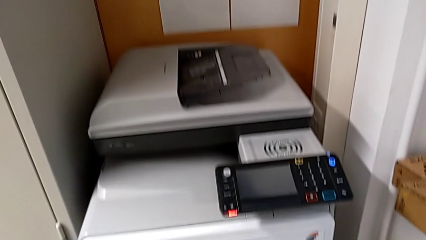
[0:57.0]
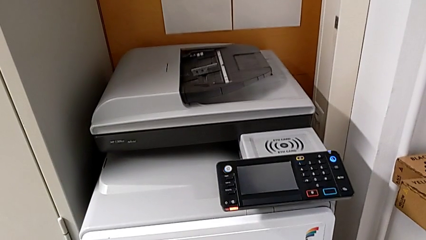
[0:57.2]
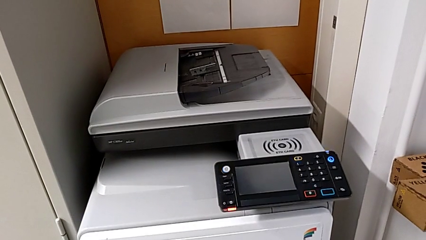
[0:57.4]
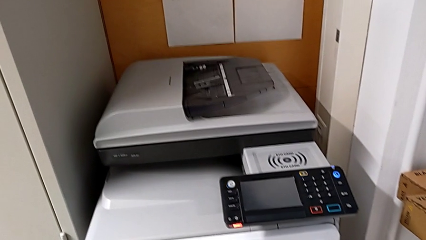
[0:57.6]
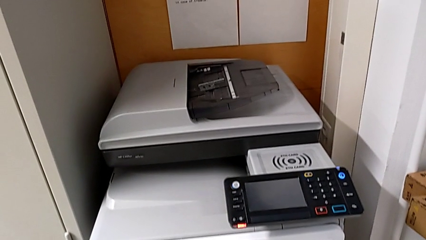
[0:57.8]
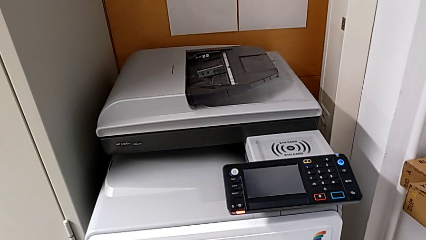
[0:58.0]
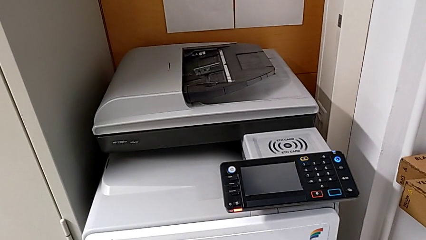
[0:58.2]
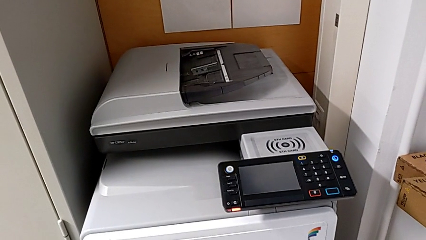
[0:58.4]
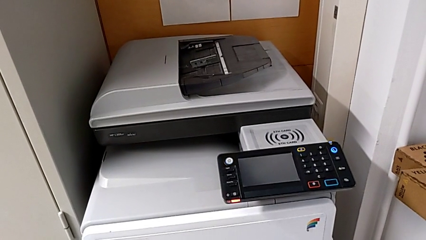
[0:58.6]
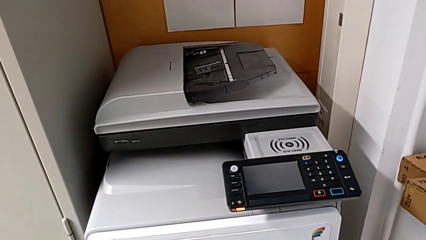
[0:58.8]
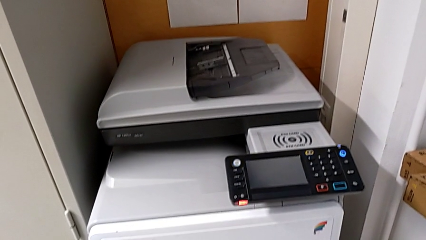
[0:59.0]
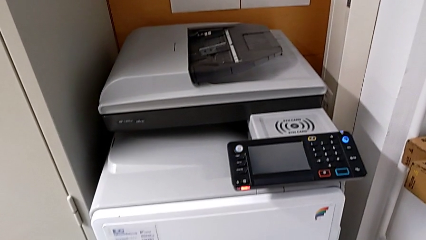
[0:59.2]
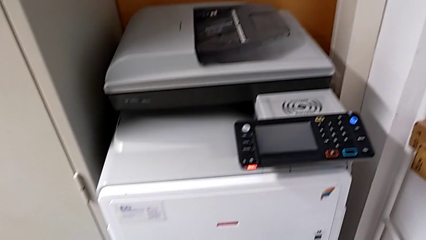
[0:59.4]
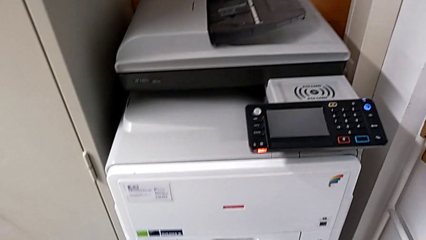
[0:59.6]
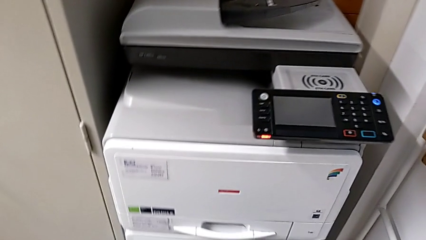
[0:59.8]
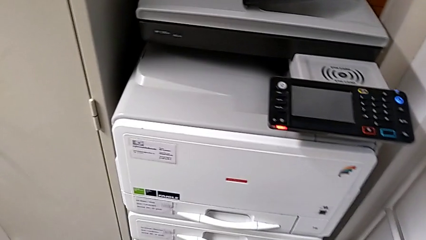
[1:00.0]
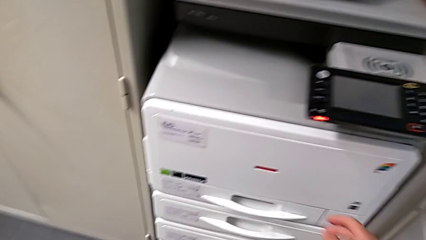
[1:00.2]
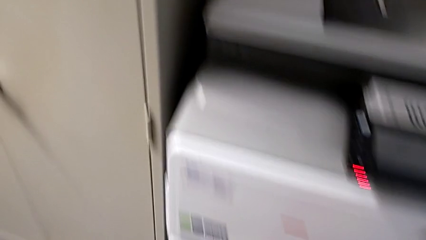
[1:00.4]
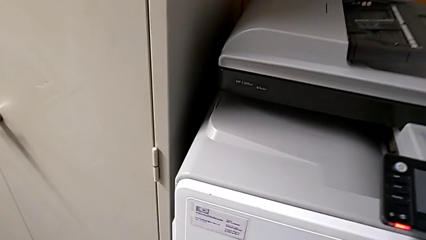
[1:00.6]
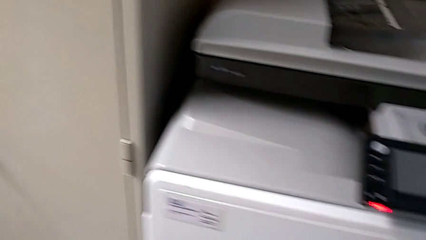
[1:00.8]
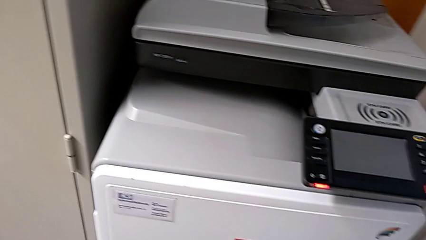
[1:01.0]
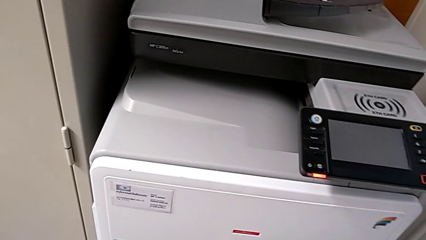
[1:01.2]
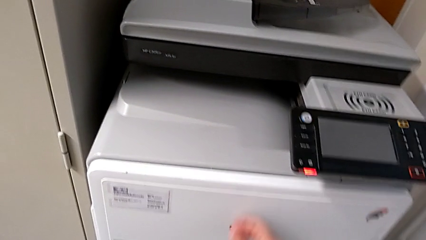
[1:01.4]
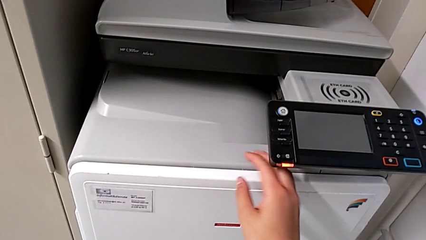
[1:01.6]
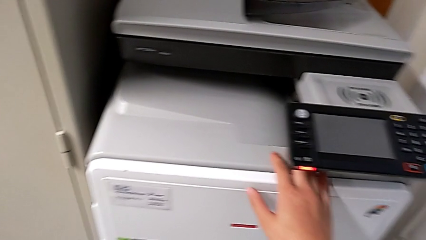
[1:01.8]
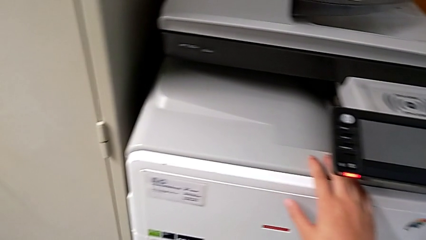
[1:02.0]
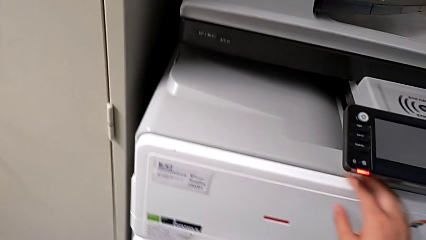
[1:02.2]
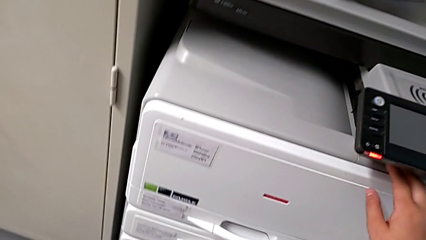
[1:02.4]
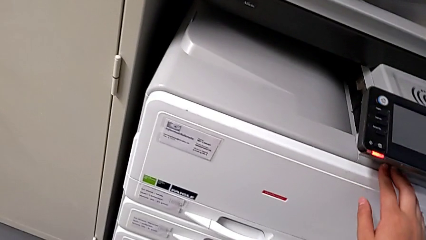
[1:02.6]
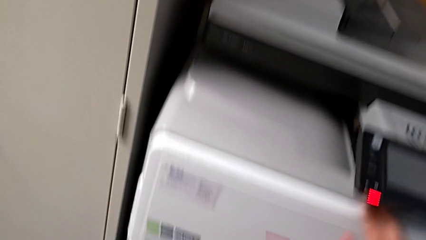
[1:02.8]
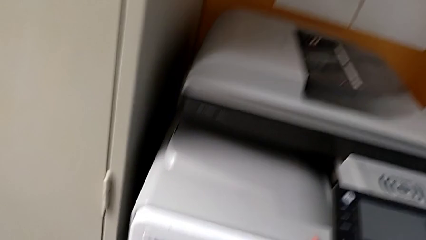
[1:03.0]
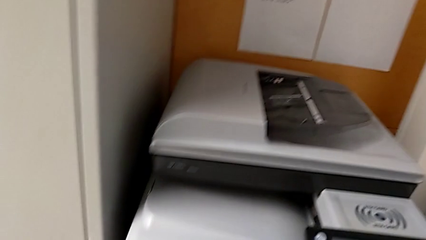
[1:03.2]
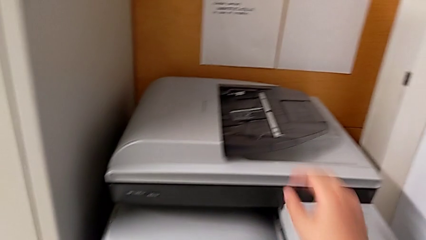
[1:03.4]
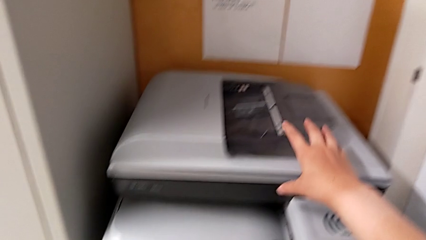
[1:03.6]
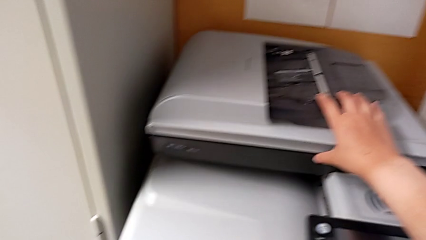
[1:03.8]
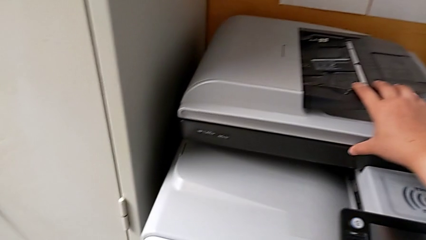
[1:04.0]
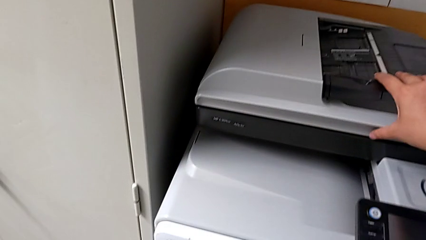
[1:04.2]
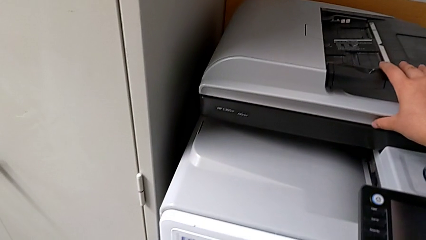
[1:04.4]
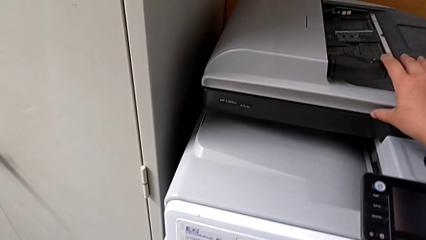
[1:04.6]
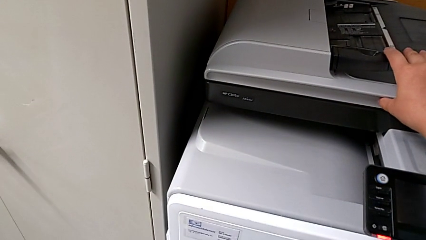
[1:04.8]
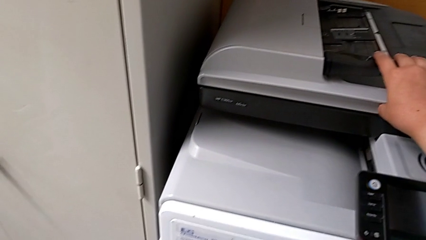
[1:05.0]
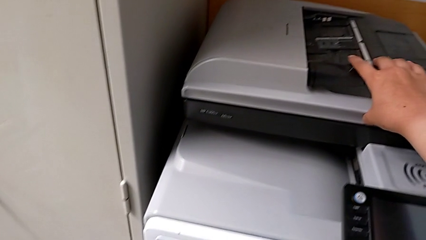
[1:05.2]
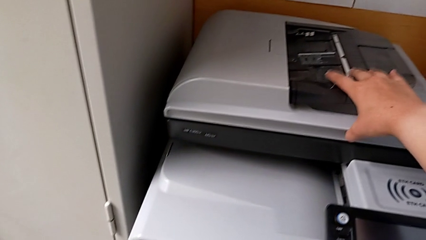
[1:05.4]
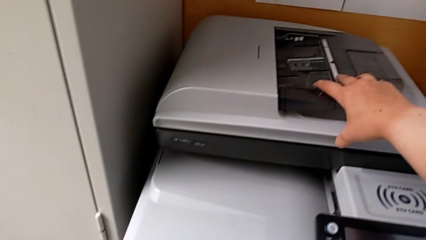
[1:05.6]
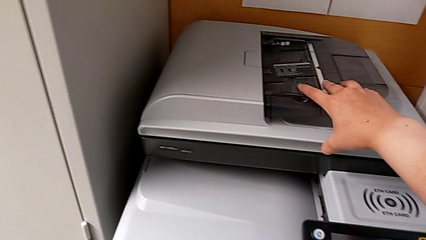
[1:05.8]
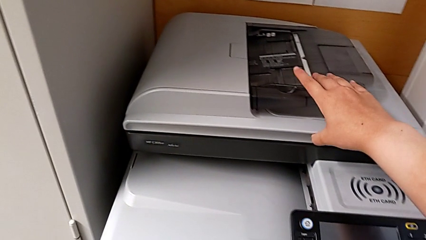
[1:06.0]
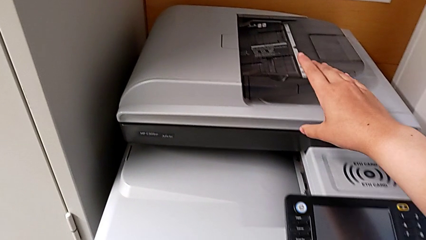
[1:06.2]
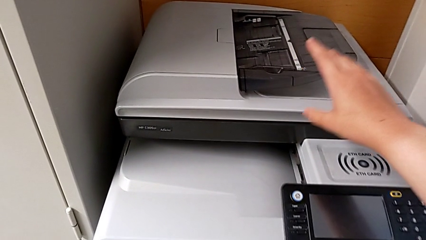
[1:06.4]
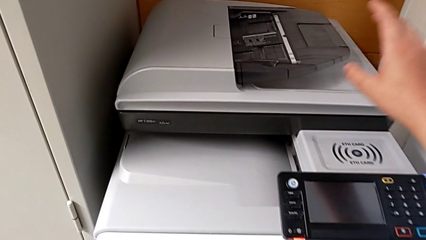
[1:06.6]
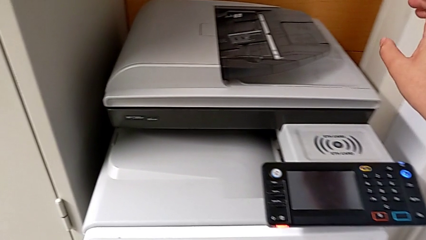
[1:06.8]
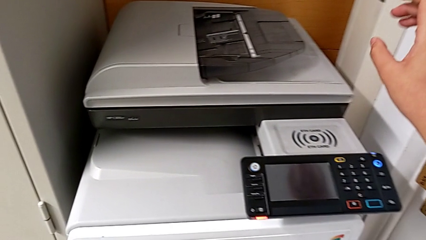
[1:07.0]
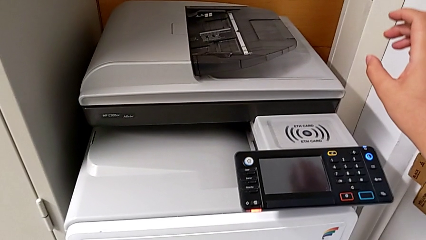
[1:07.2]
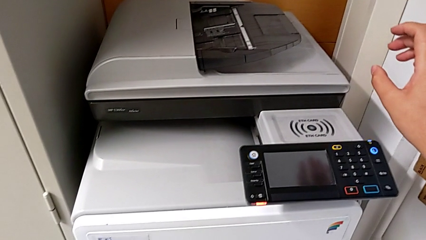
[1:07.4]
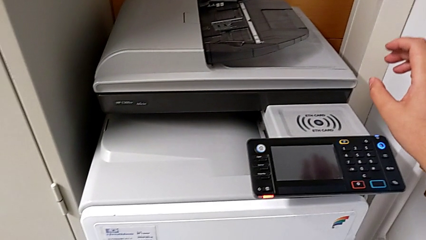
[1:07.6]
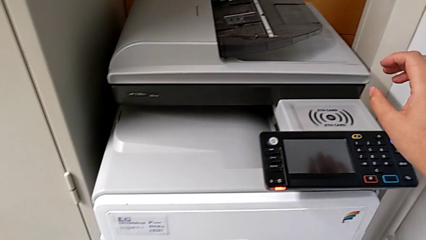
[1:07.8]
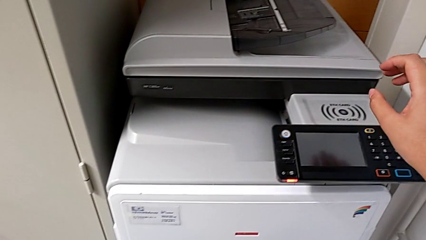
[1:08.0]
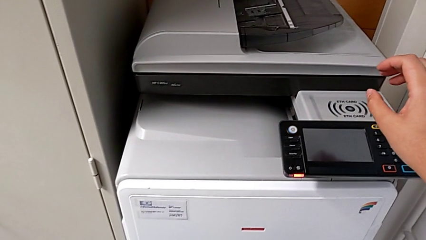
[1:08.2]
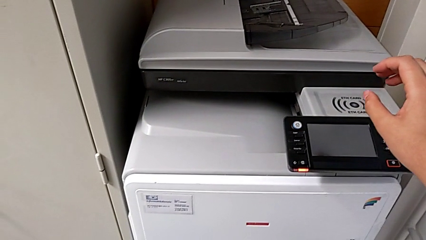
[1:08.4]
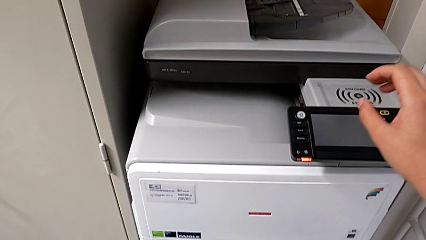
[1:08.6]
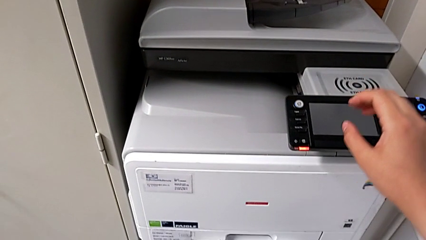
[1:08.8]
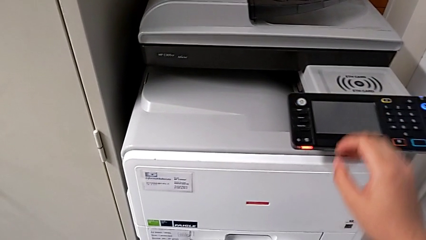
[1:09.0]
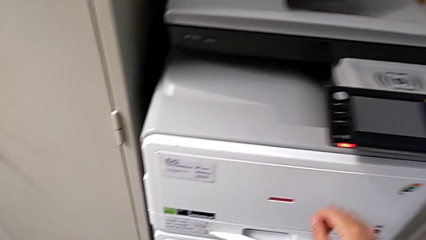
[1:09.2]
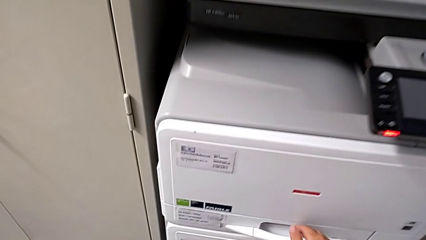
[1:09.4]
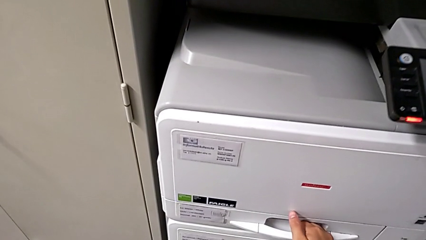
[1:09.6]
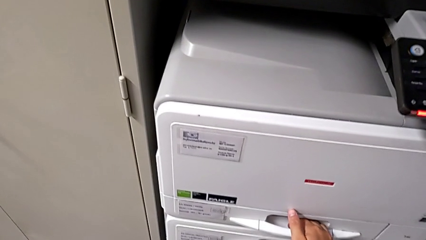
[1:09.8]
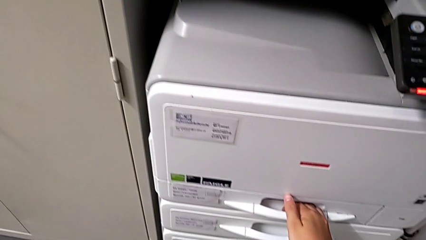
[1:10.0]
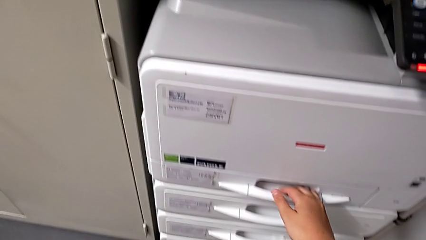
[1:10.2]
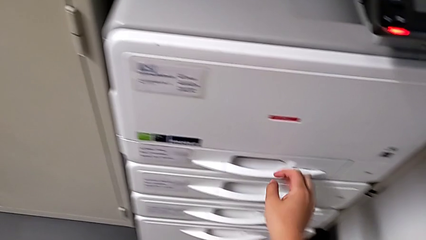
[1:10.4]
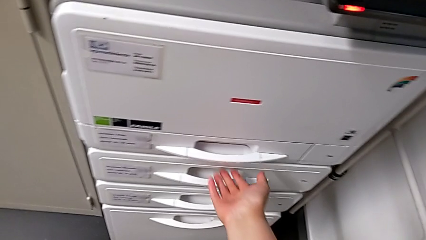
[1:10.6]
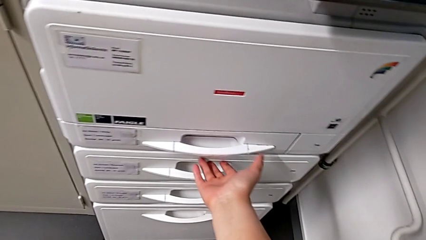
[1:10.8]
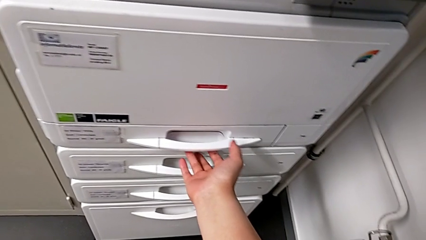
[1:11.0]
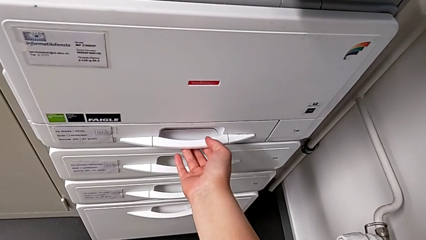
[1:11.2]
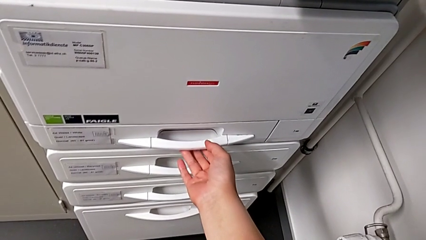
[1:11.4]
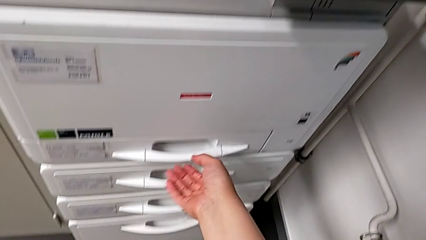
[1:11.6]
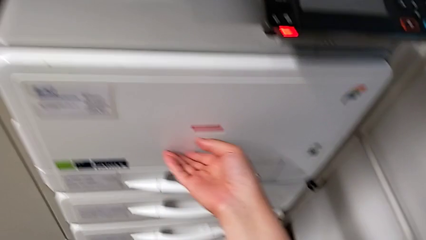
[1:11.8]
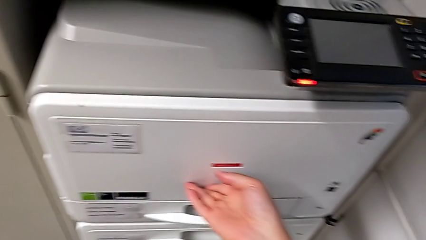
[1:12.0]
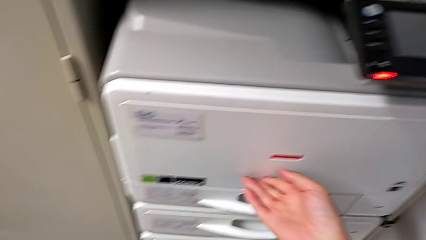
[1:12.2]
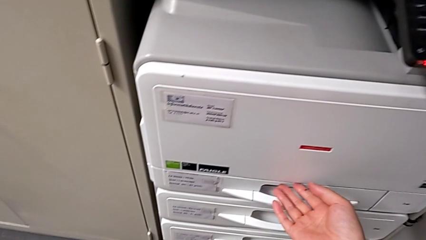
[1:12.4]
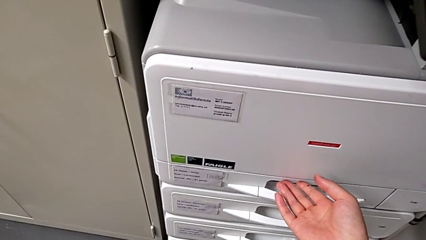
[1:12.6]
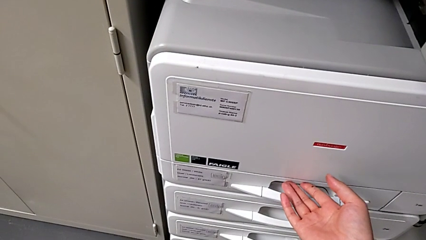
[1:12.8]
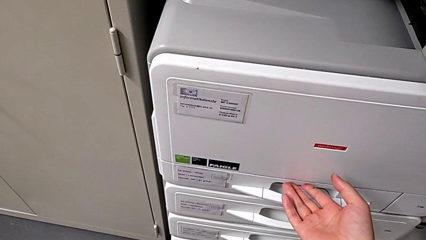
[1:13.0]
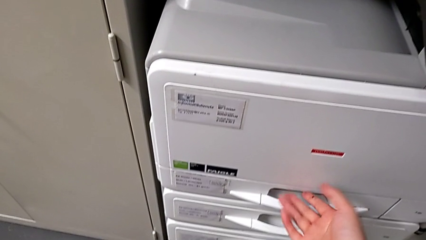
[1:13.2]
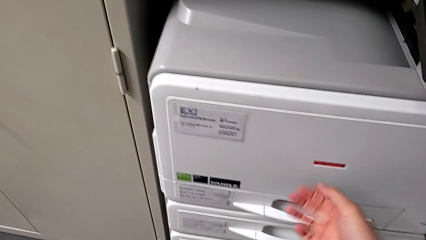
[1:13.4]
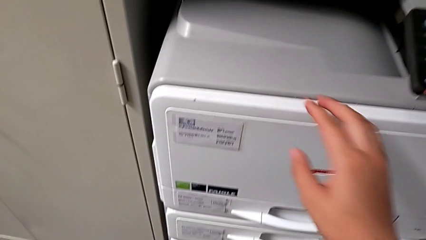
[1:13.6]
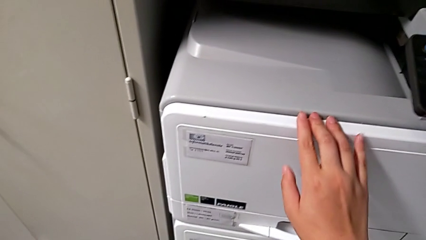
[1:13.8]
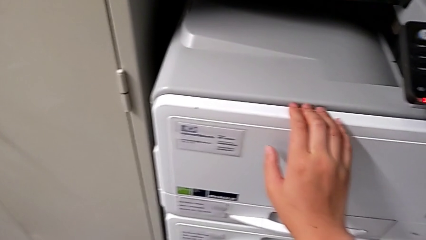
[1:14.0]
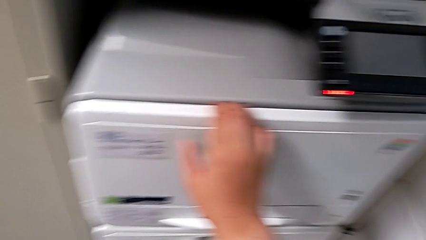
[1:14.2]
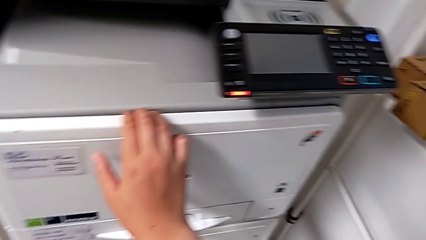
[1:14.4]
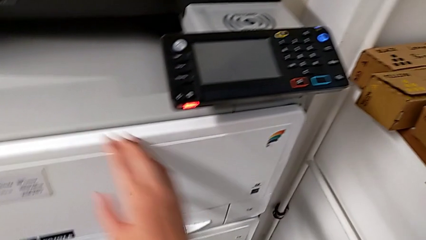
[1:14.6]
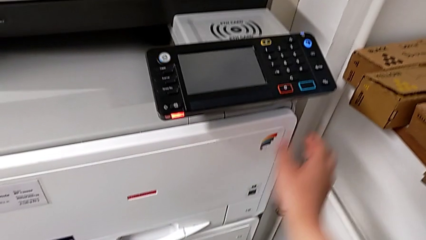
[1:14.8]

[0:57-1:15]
The camera wearer is changing the black ink cartridge. They touch the cartridge gate, wrongly touch the top printer, unable to find the cartridge gate of the printer, wrongly grab the first paper tray, trying to open the first tray instead of the cartridge gate, and touch the first cartridge gate.
